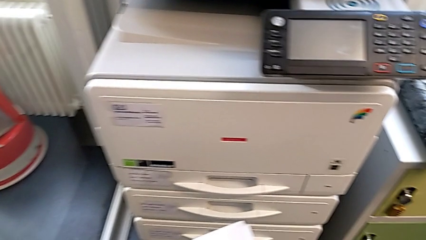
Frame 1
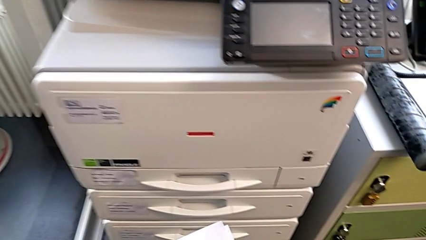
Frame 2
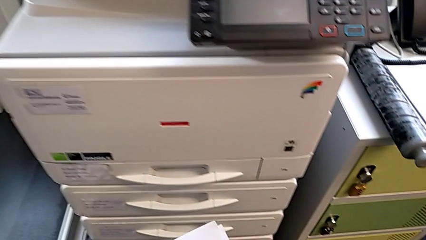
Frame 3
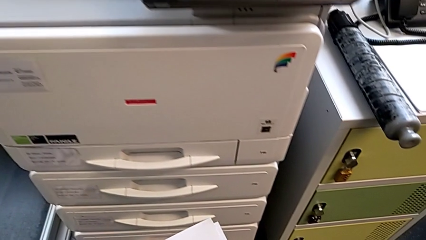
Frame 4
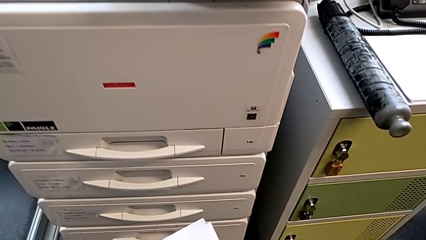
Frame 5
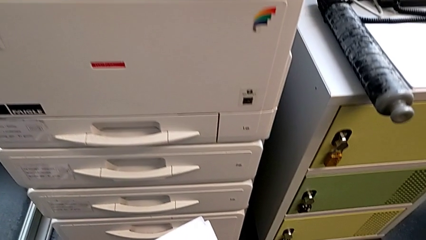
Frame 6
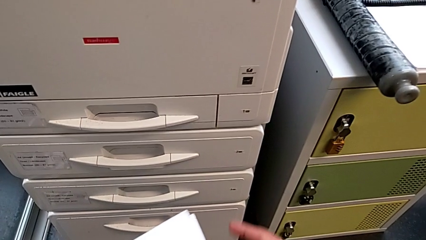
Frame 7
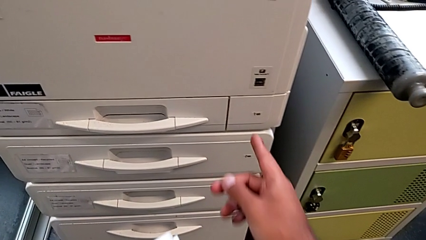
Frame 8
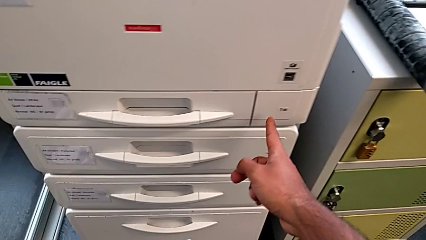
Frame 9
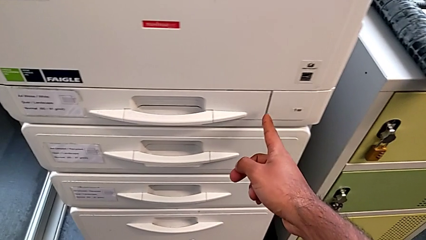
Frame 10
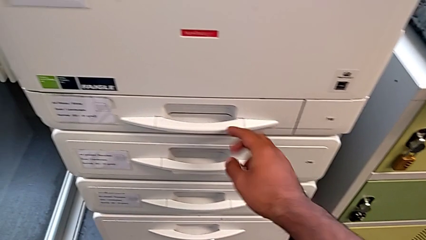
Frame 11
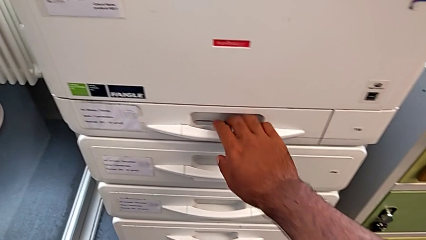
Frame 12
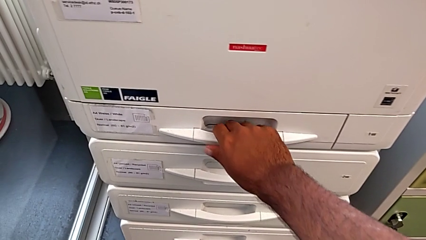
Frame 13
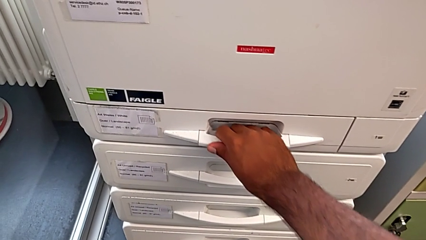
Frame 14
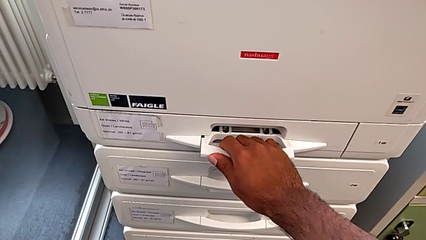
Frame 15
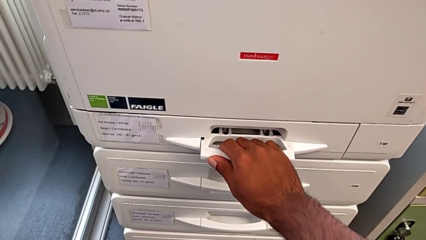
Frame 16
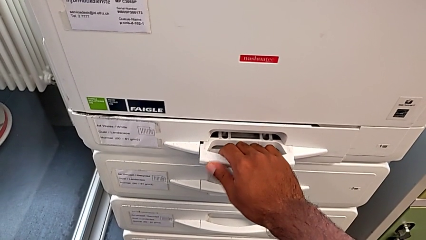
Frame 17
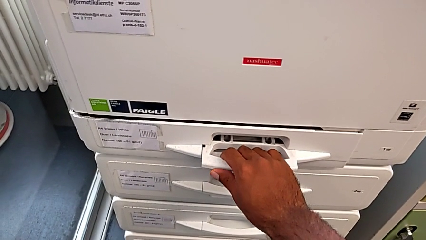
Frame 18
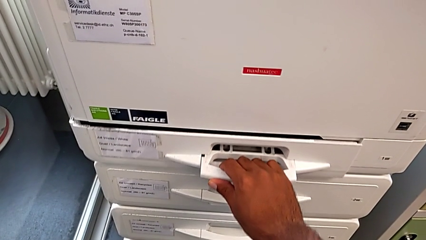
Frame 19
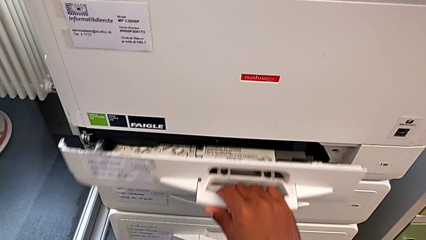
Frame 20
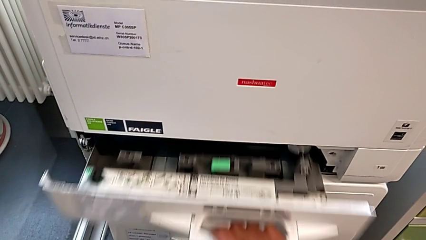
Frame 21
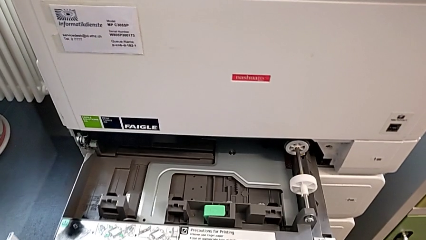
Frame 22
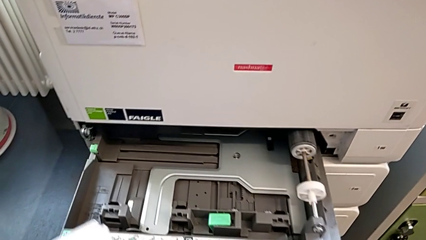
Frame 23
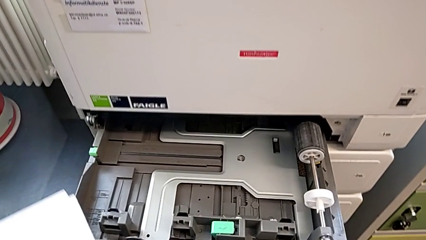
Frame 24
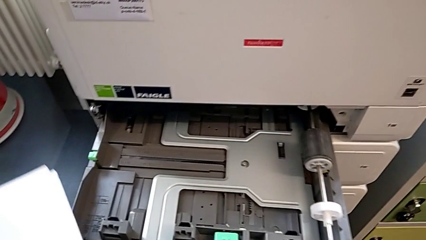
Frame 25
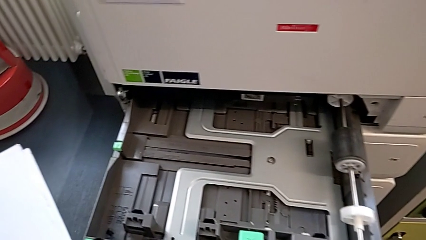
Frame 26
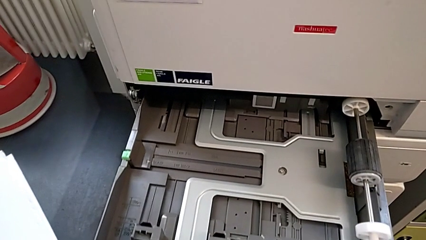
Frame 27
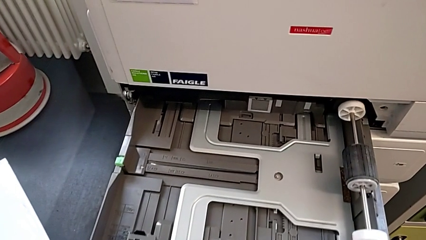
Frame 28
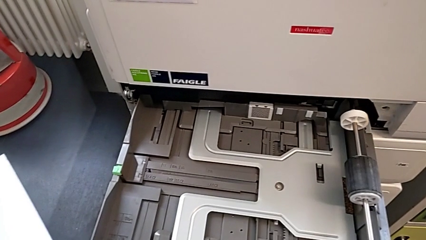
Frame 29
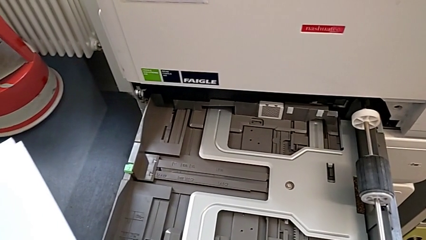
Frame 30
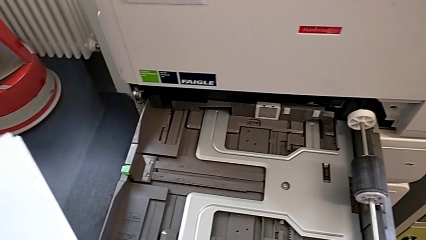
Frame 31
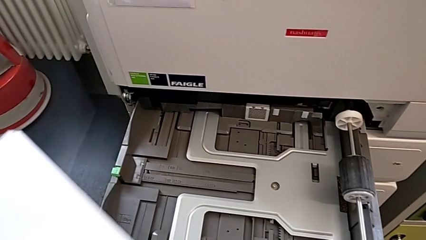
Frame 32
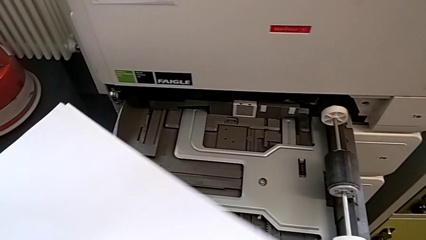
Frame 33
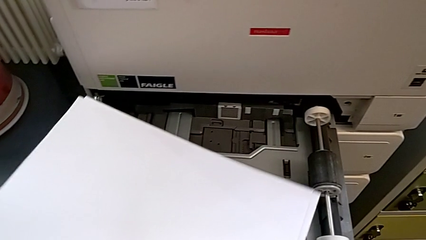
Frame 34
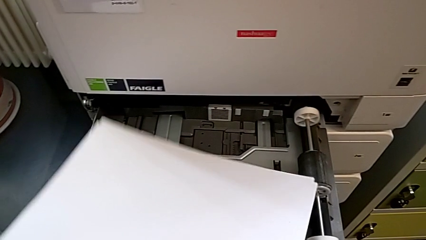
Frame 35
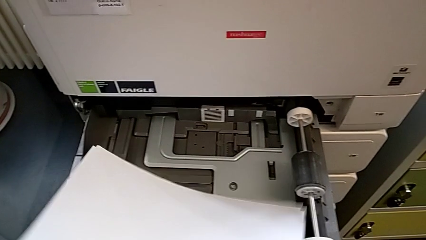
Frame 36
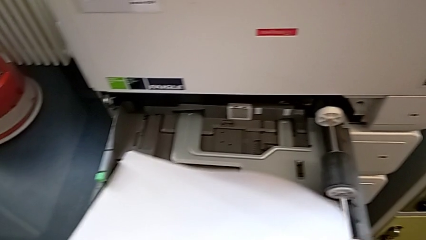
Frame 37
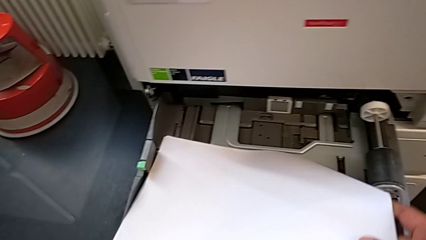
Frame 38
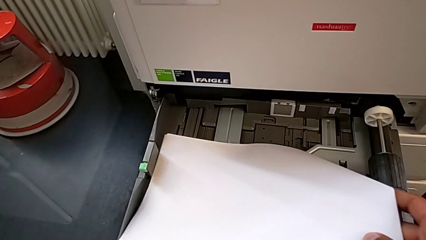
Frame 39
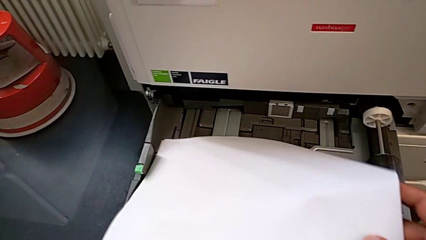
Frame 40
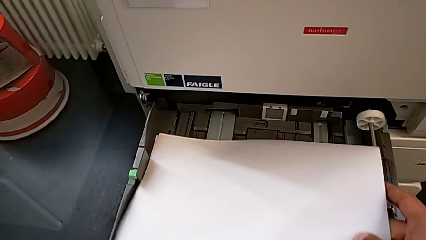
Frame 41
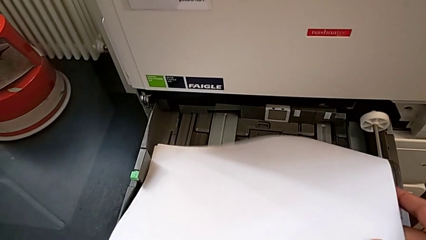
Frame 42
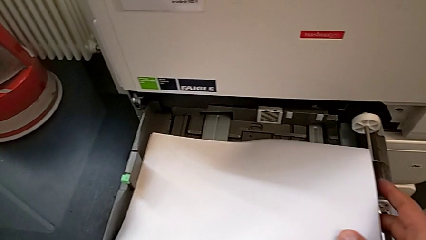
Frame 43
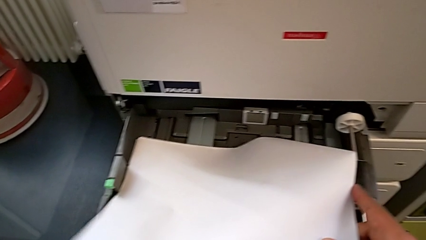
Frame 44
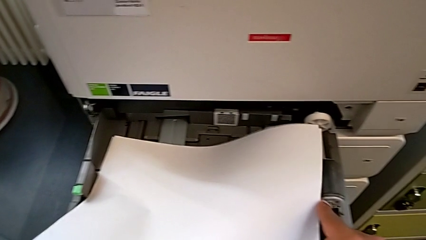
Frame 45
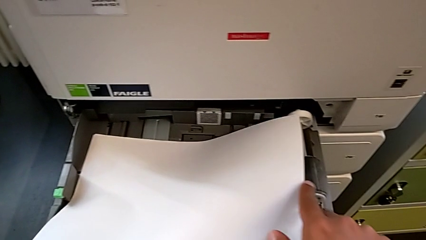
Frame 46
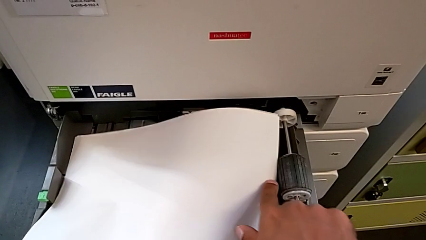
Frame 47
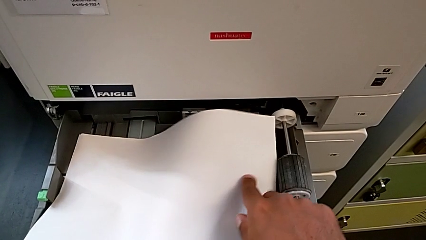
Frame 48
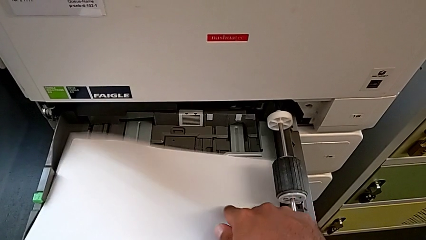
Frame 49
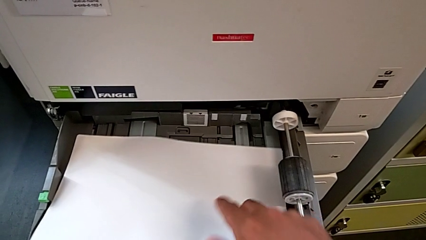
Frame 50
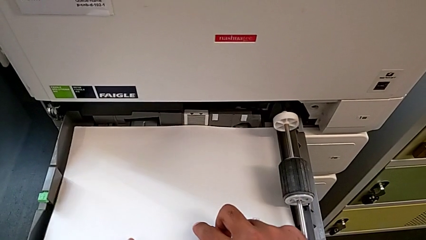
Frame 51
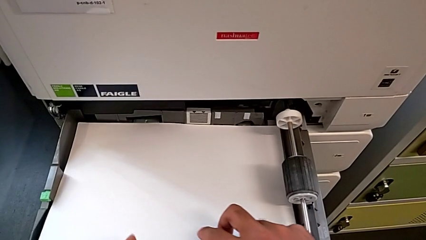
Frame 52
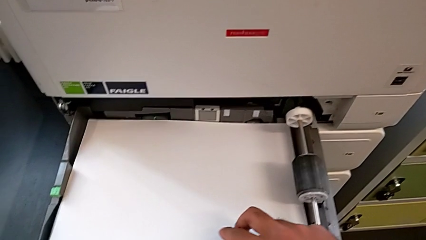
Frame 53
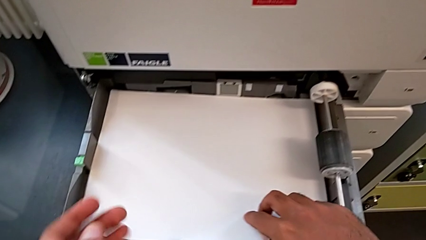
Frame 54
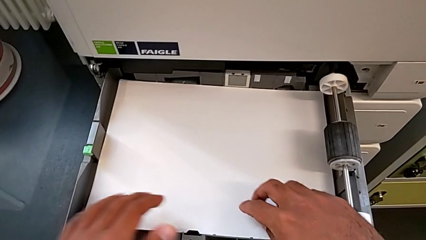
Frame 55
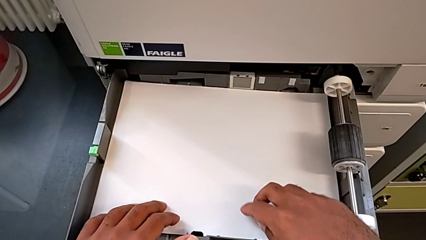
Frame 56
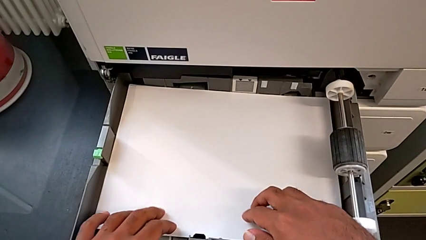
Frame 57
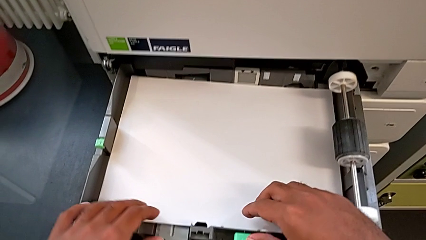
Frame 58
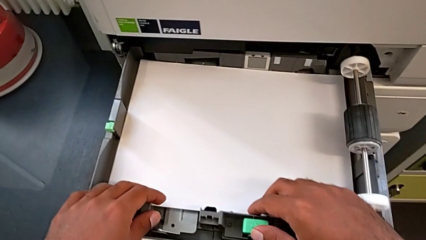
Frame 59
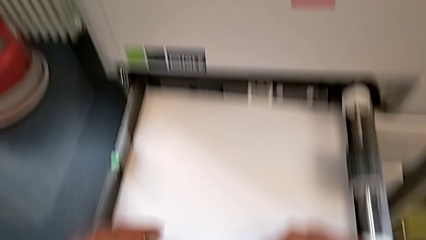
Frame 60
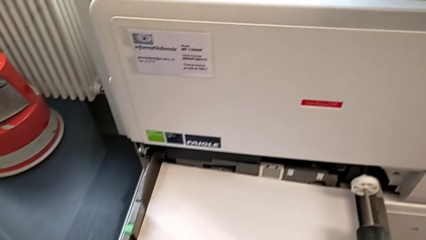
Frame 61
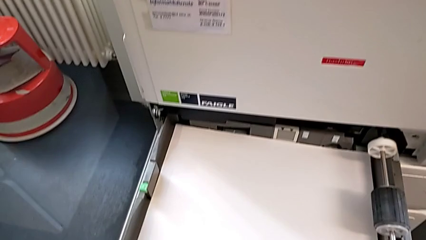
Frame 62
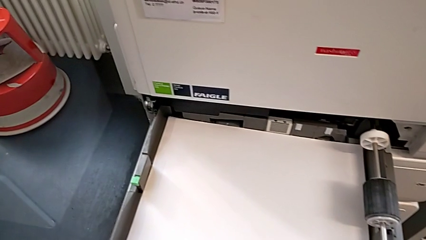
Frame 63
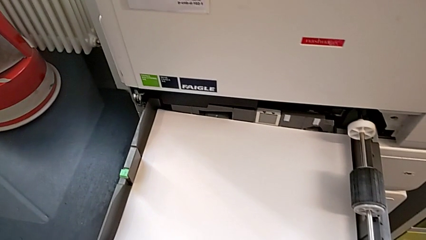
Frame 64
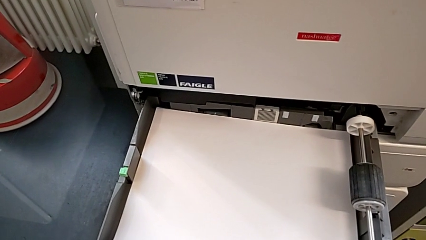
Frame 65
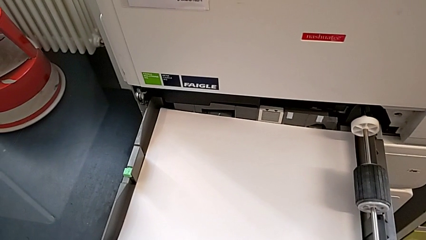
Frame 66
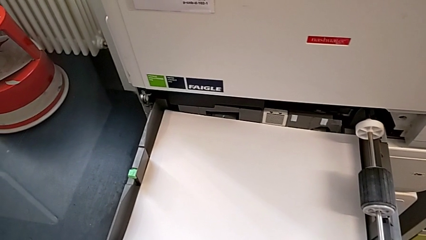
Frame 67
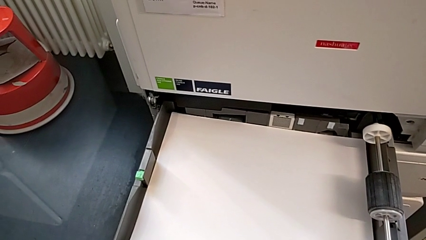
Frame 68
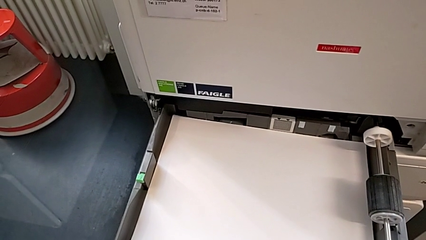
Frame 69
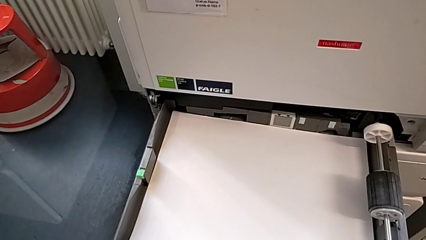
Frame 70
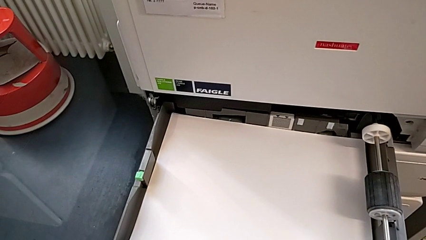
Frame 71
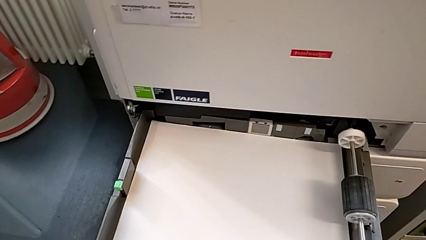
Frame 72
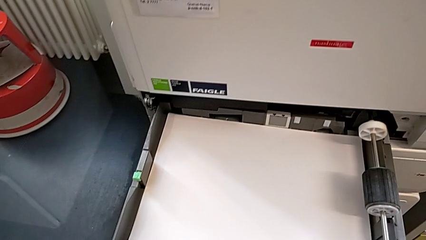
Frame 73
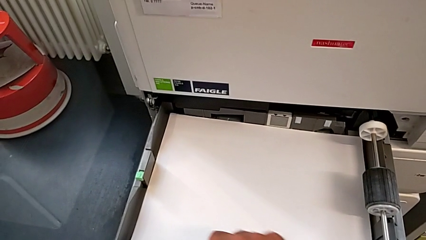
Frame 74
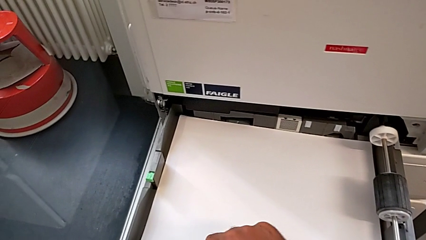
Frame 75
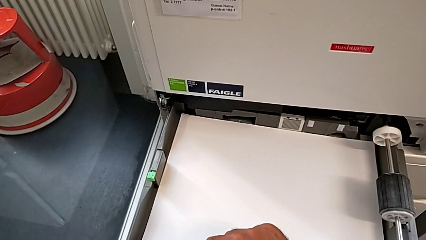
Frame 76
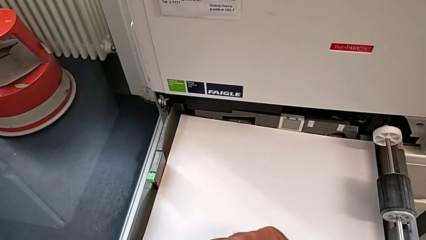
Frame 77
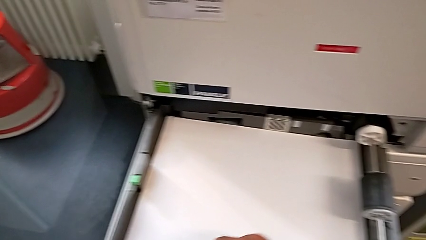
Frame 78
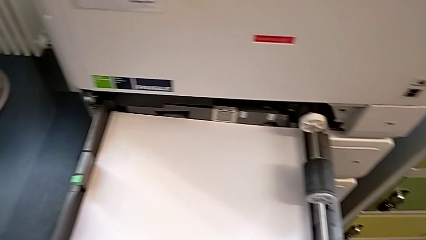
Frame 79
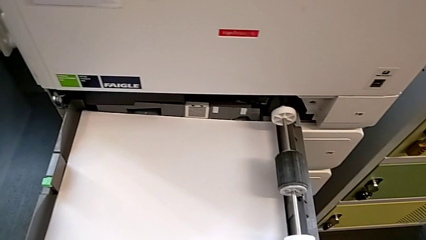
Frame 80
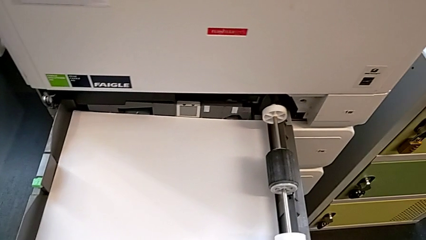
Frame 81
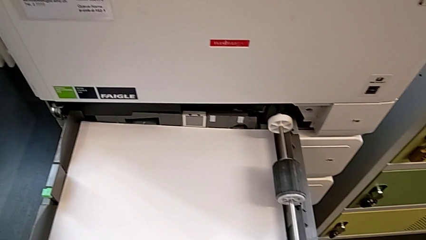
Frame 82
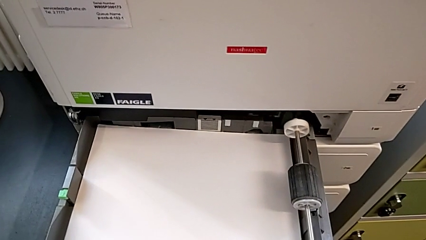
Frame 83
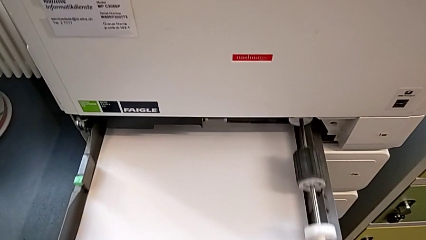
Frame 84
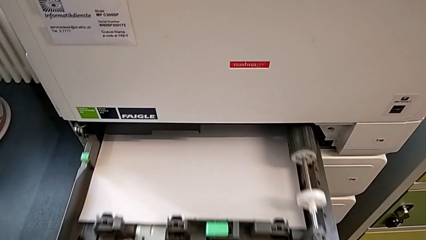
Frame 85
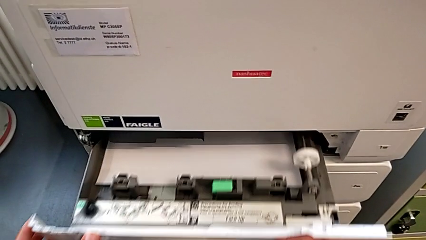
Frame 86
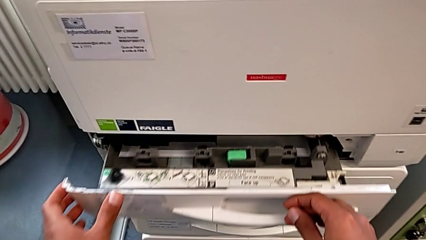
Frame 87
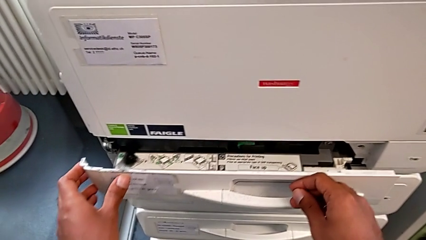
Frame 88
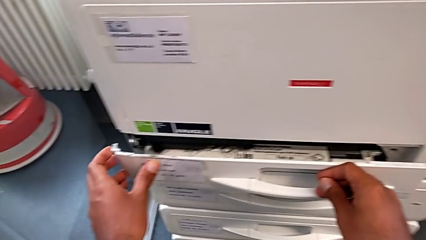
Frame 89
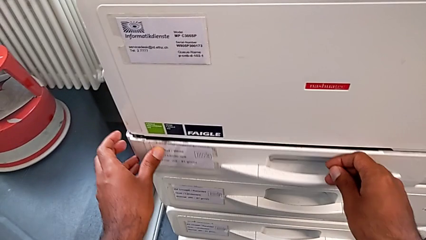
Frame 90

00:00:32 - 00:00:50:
The camera wearer is loading a stack of paper into the top tray. They point at the top paper tray, grab it, open it, approach the top paper stack, insert the paper stack, grab the top paper tray and close it.
